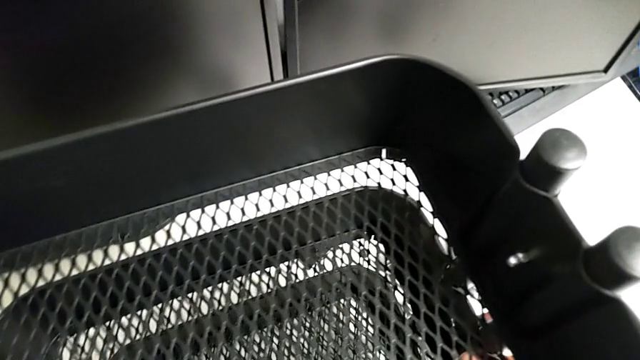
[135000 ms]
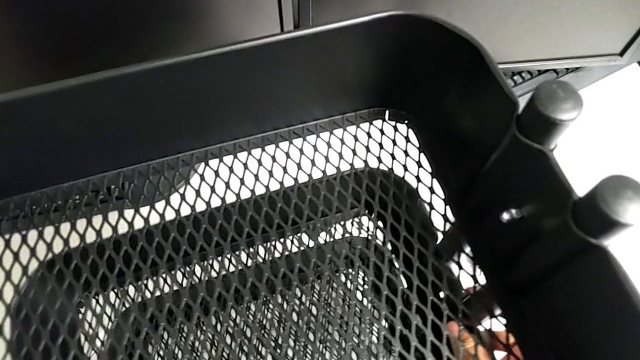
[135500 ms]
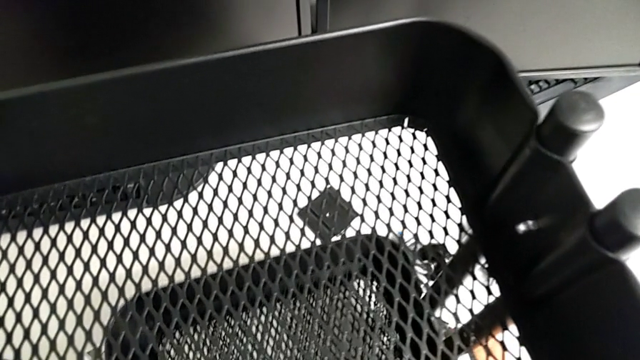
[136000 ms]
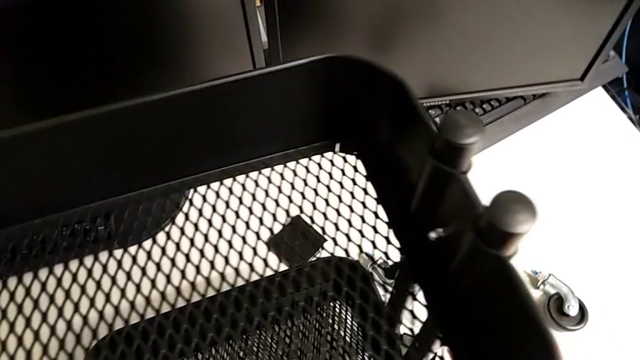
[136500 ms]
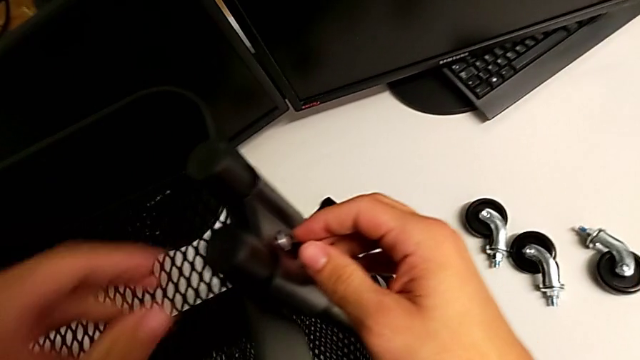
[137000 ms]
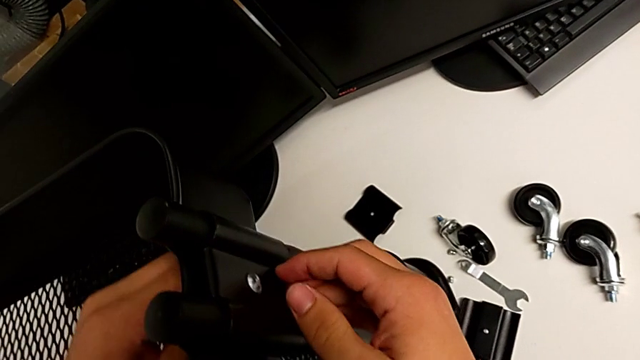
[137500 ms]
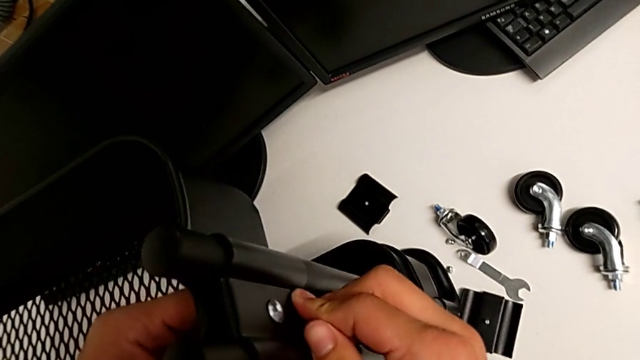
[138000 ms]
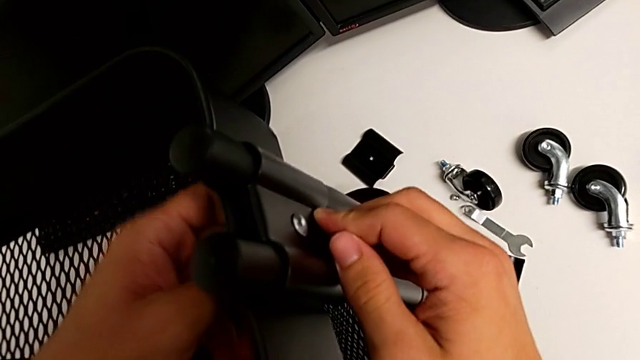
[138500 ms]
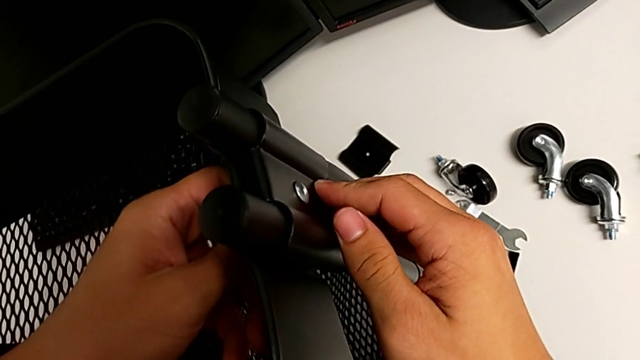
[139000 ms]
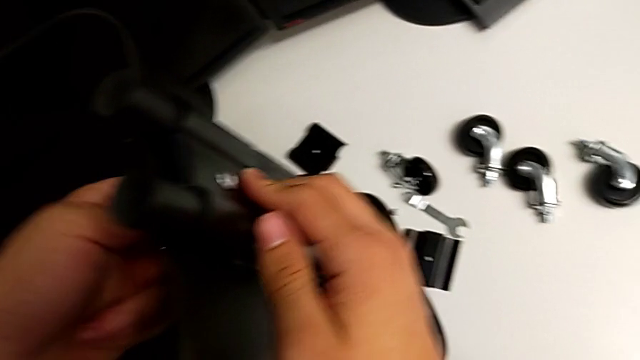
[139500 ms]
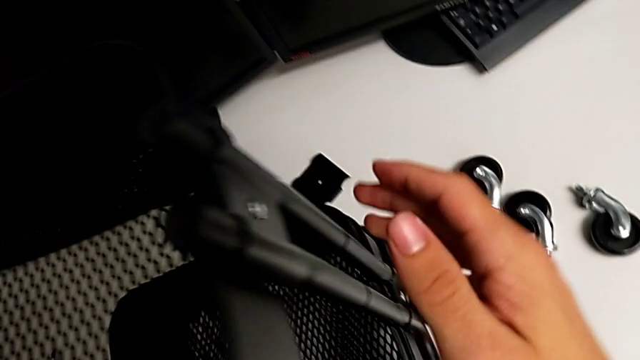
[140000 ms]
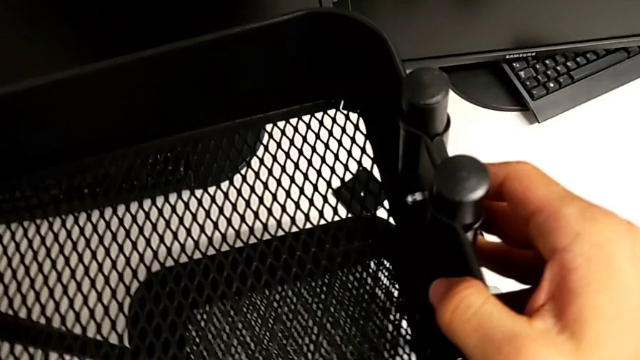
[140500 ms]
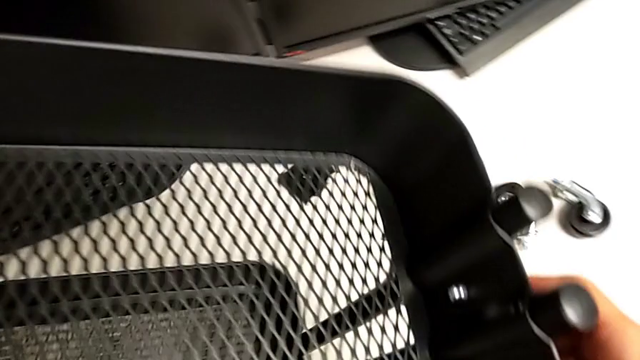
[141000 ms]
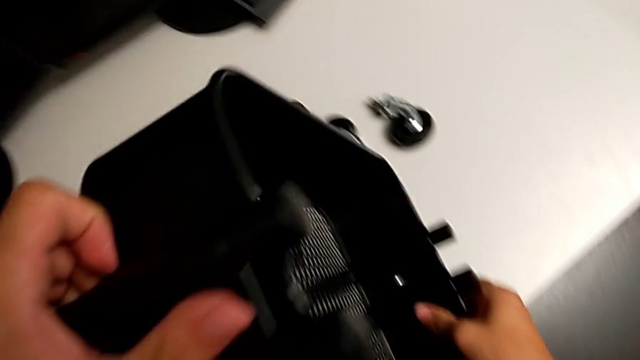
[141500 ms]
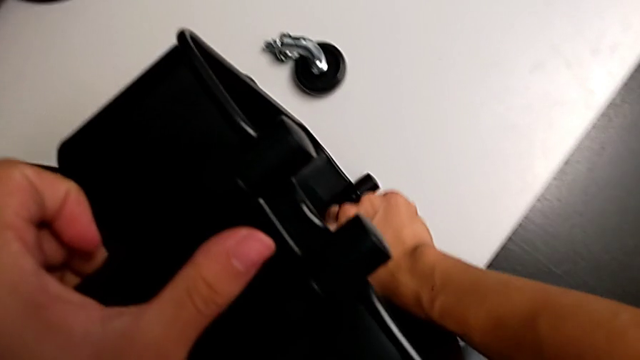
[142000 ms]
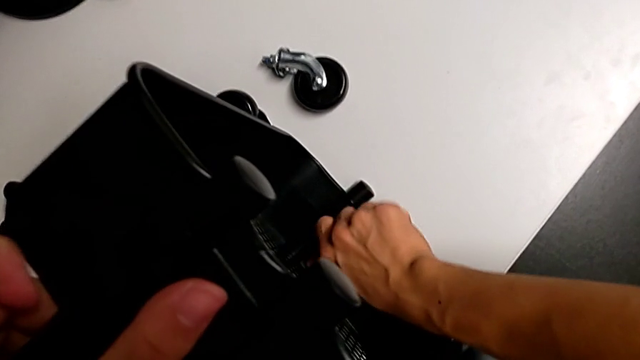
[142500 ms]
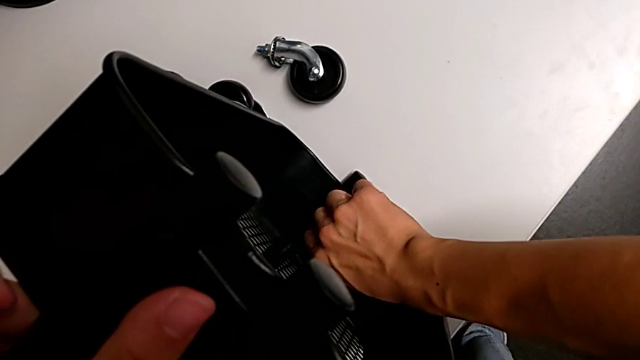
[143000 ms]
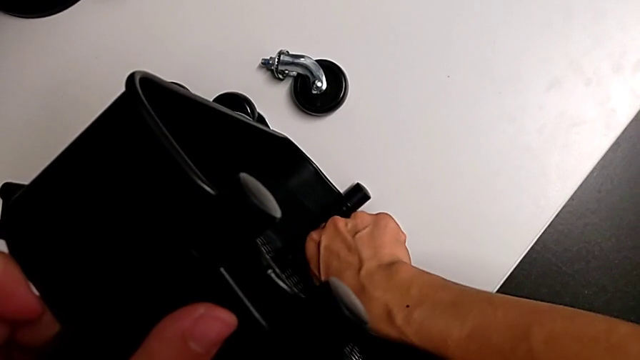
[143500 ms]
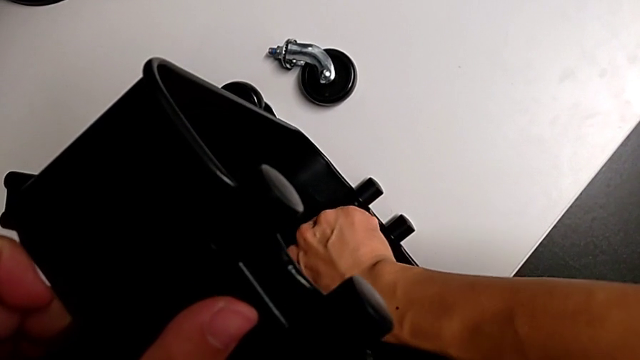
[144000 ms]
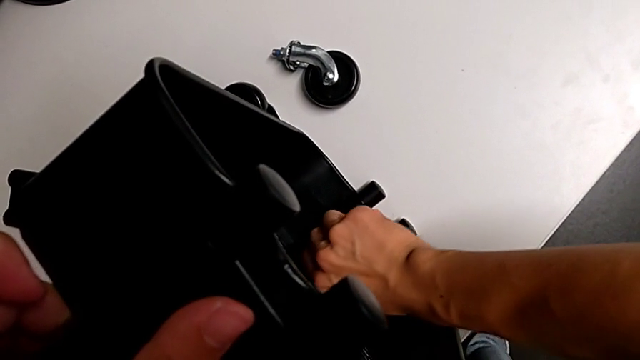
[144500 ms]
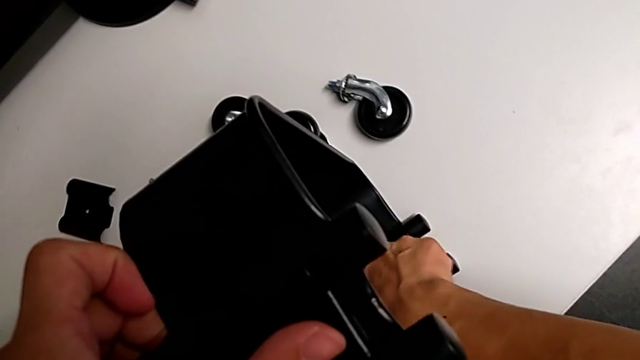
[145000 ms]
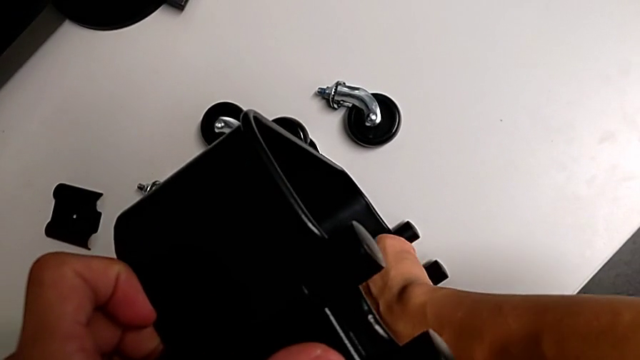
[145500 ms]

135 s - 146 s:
The camera wearer is removing the third bracket. They grab the hex nut, unscrew it, wrongly rotate the utility cart, unscrew the hex nut and grab it.

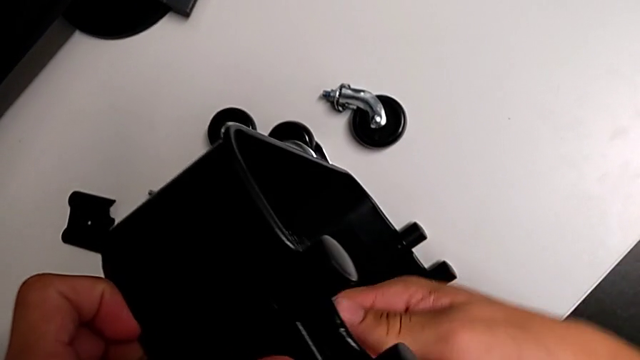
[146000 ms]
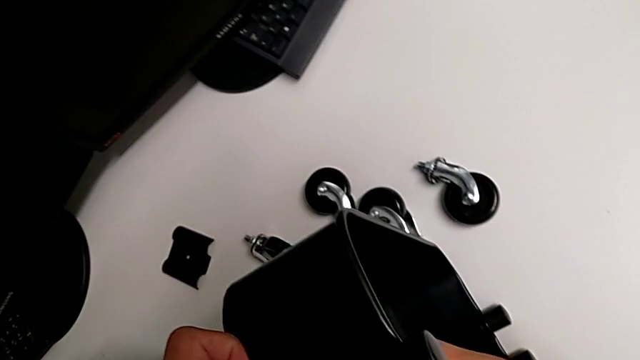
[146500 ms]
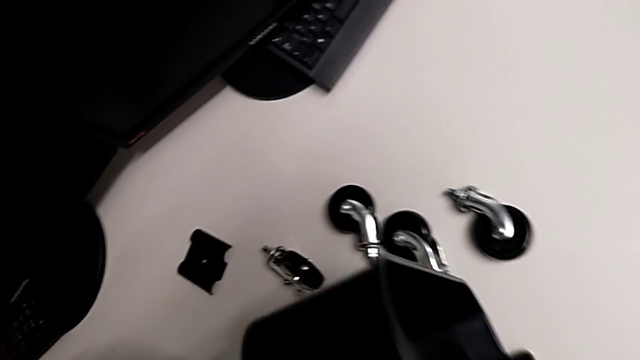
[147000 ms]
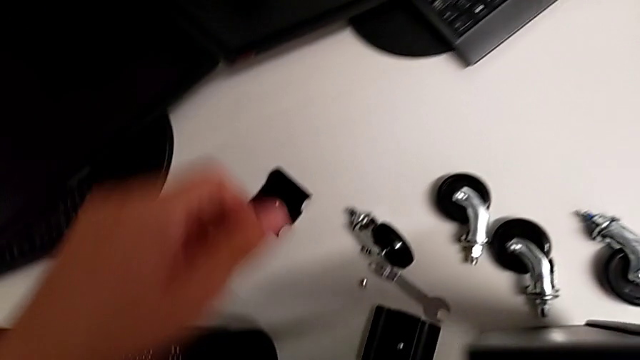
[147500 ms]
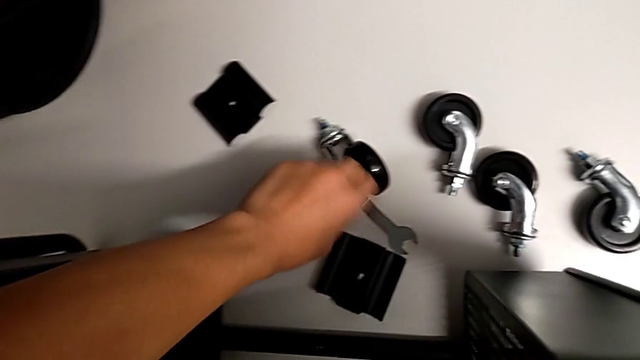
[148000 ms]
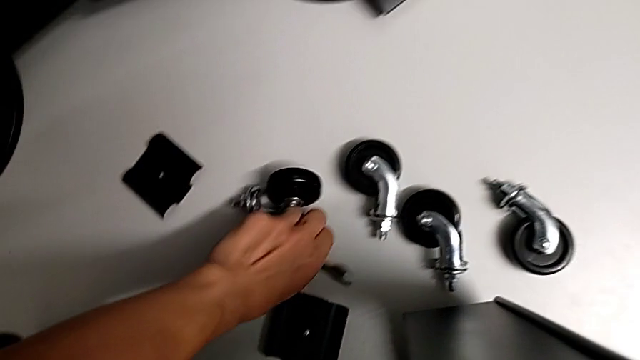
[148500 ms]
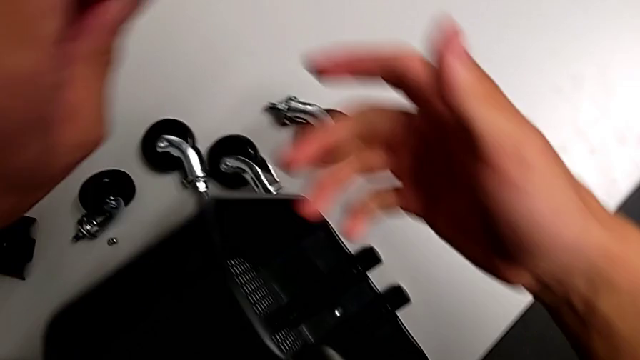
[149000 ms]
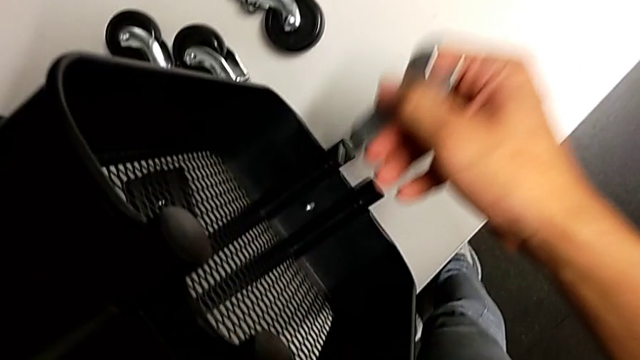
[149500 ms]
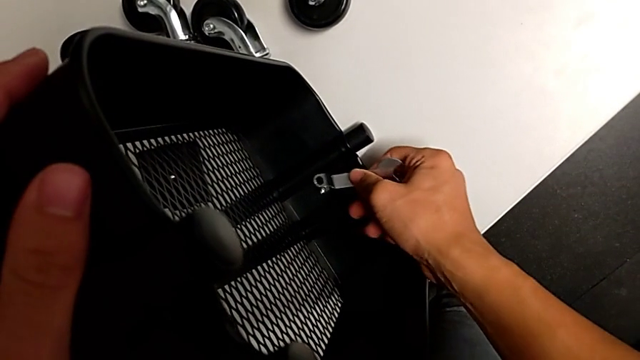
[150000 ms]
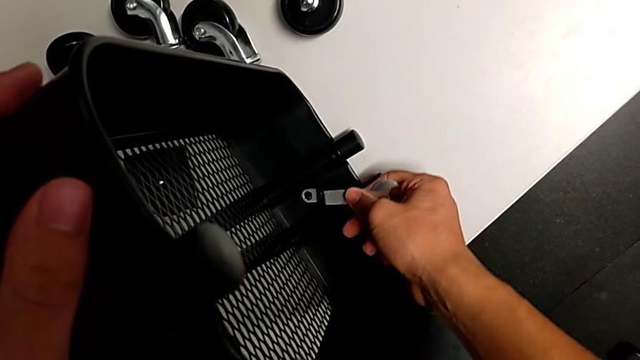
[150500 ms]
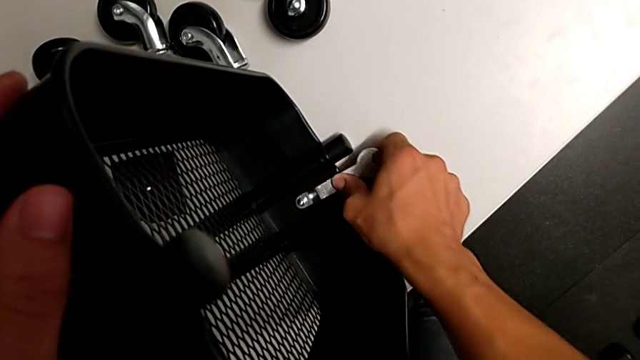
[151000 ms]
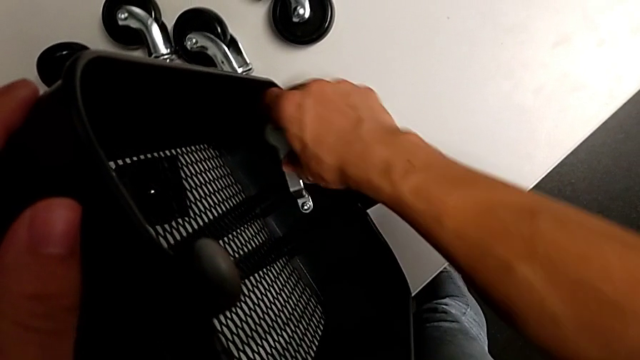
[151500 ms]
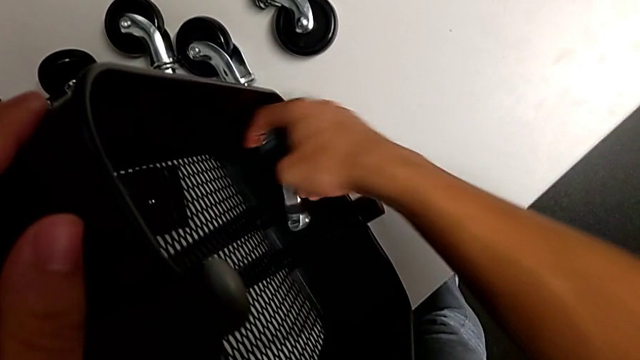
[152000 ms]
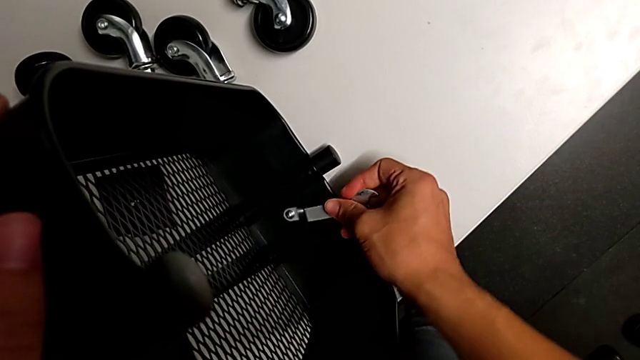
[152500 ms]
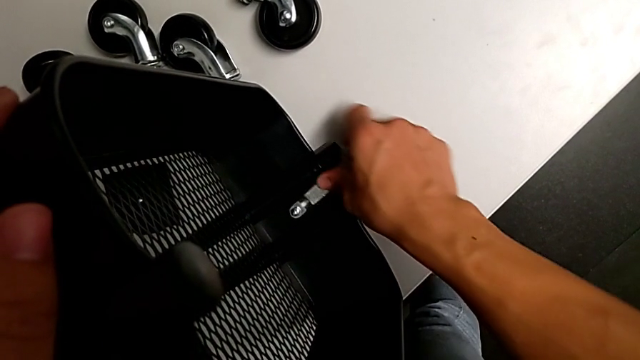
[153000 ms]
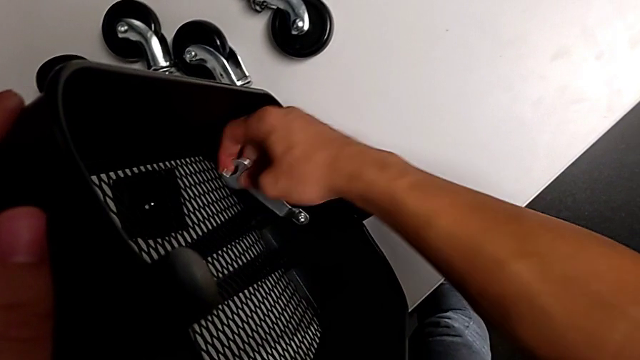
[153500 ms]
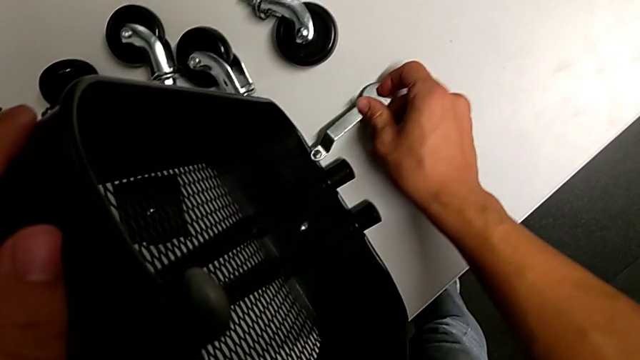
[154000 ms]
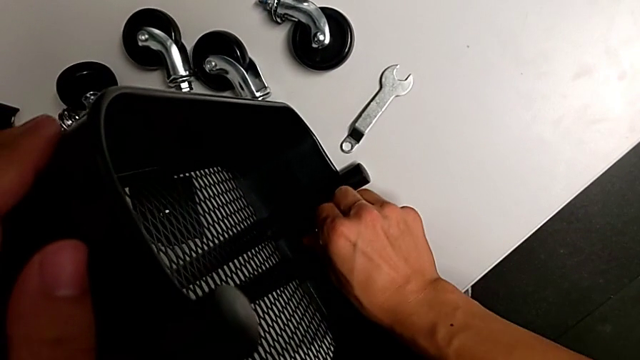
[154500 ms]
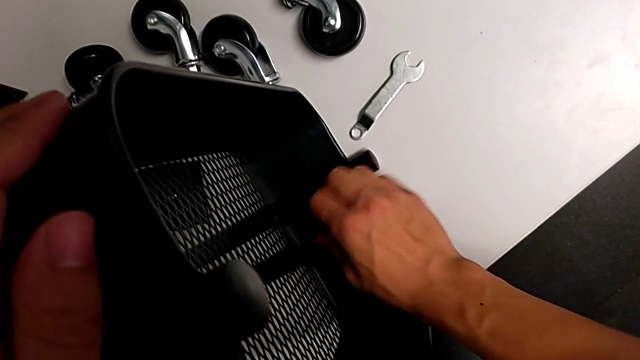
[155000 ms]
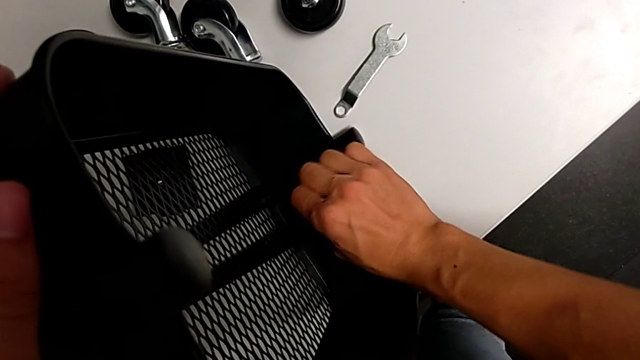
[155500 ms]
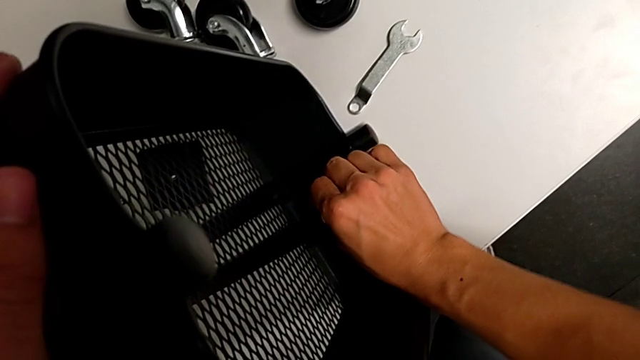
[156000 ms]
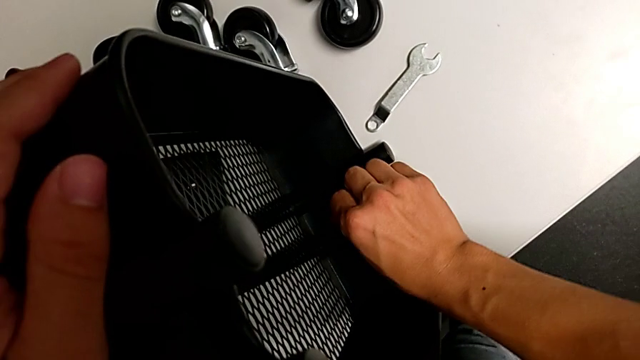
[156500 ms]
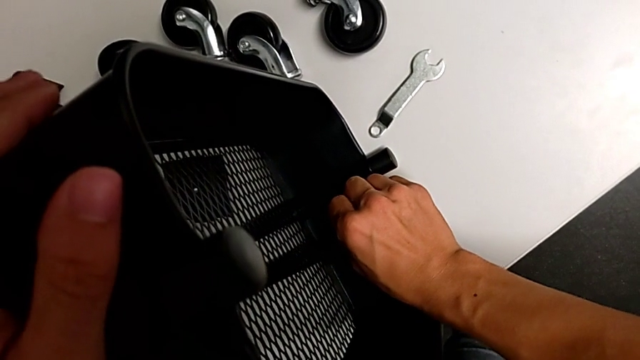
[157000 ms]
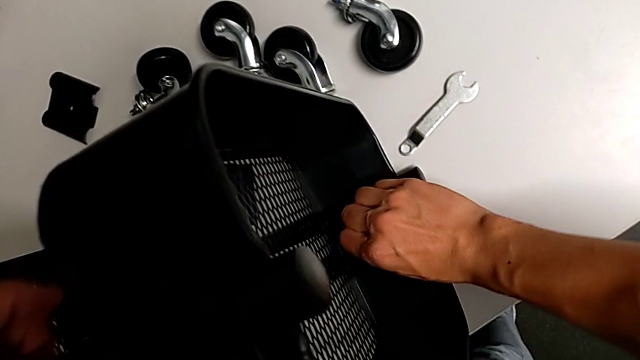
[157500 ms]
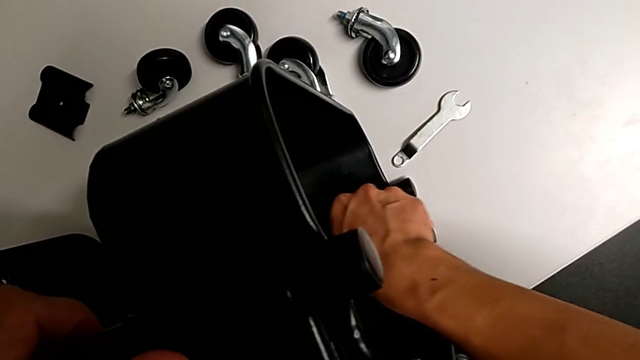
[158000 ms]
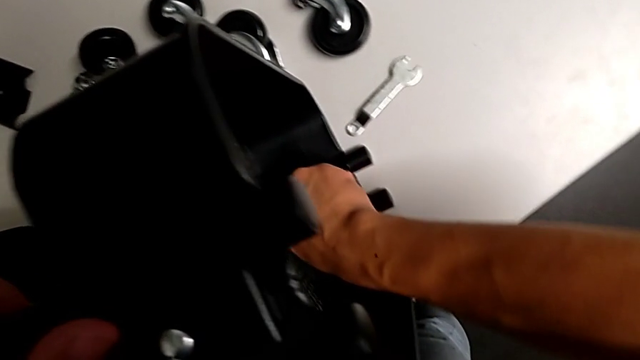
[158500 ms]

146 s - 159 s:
The camera wearer is removing the third bracket. They grab the hexagonal wrench twice, insert it, unscrew the hex nut, drop the hexagonal wrench and begin to unscrew the hex nut.
